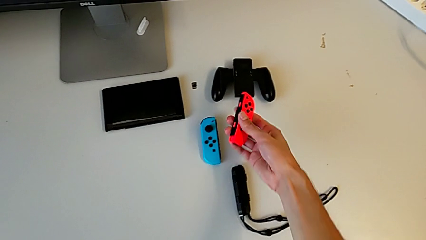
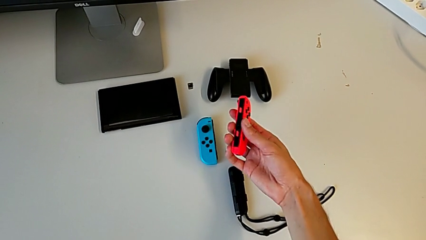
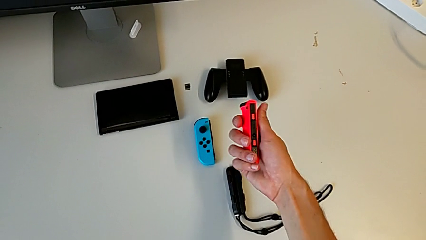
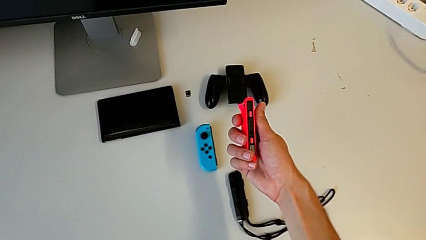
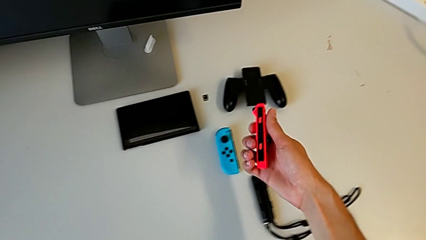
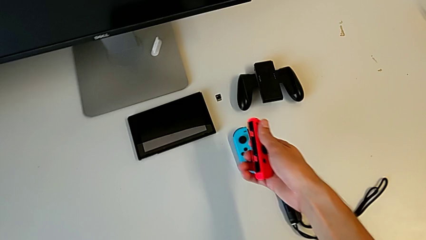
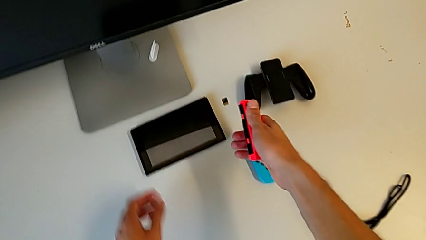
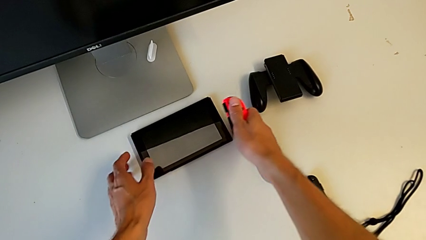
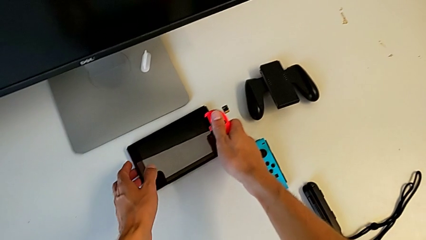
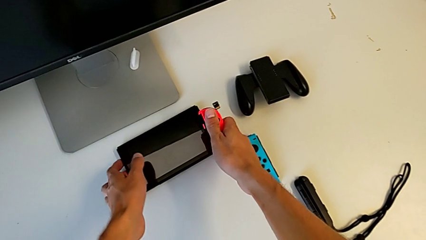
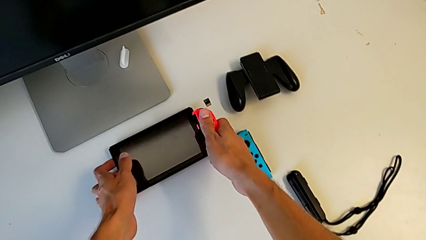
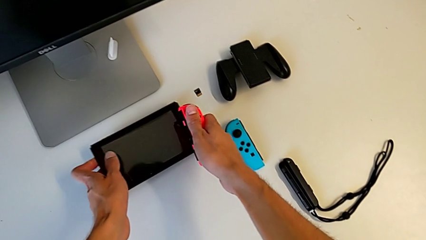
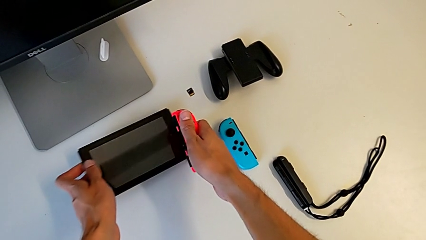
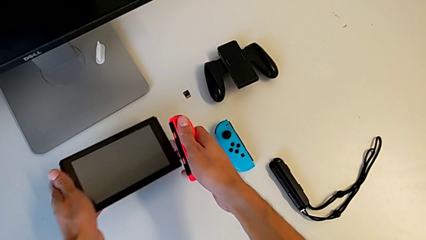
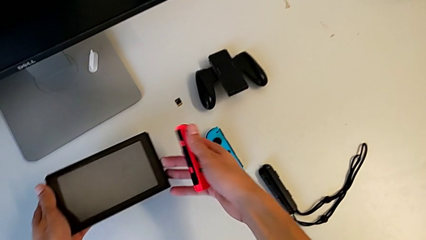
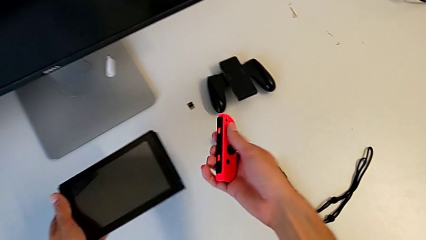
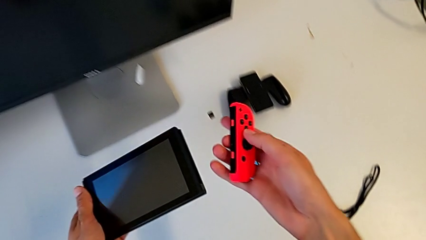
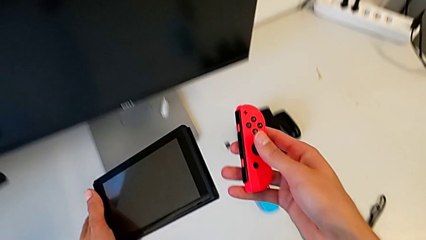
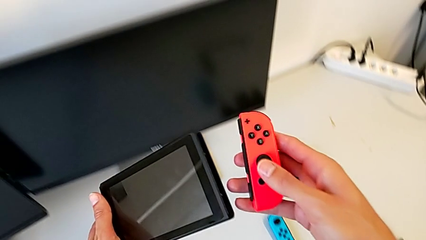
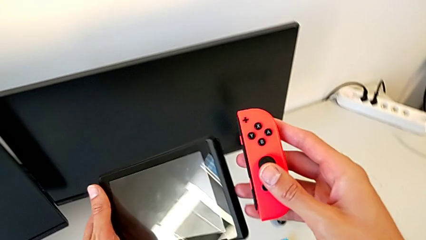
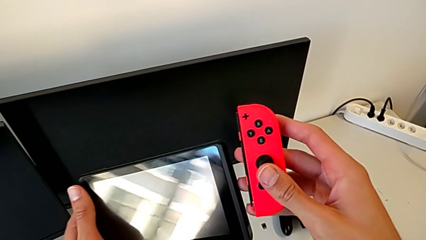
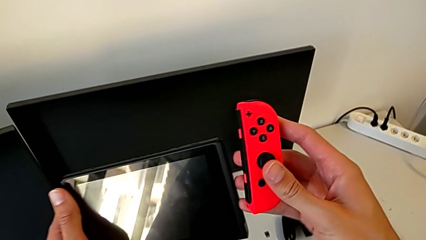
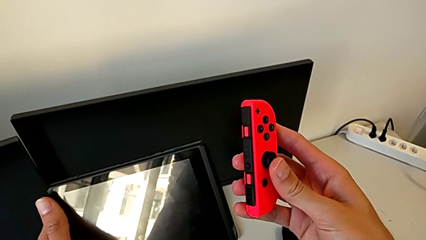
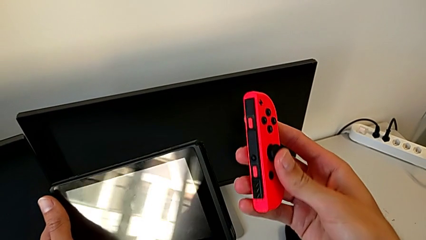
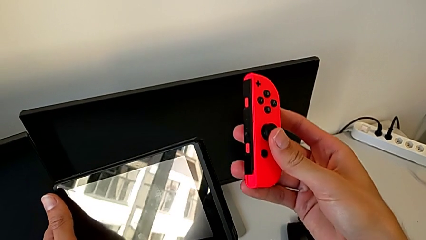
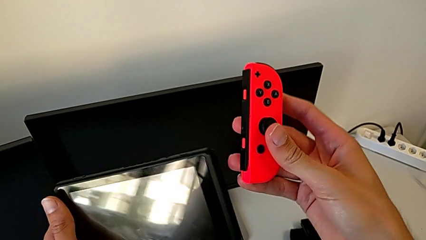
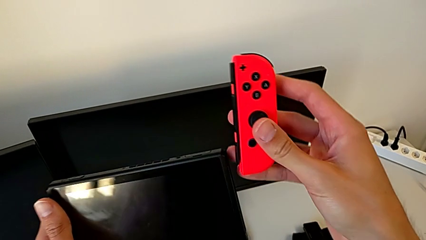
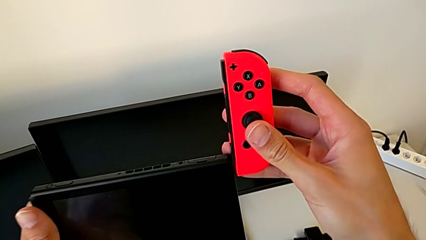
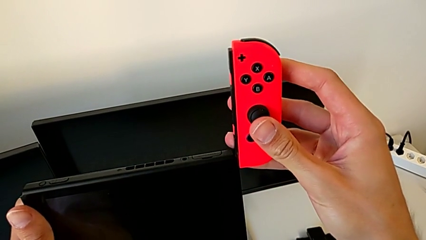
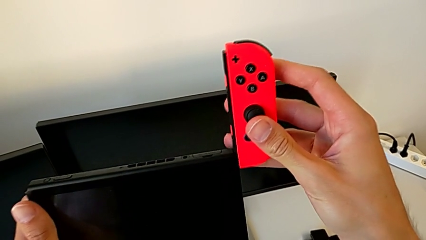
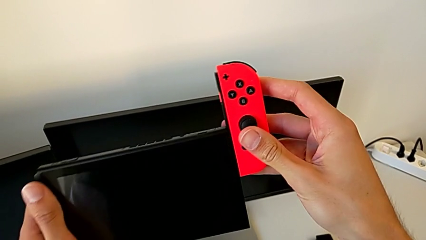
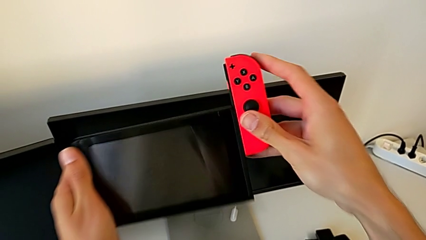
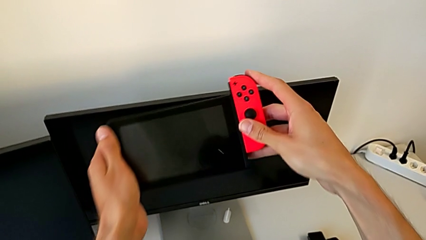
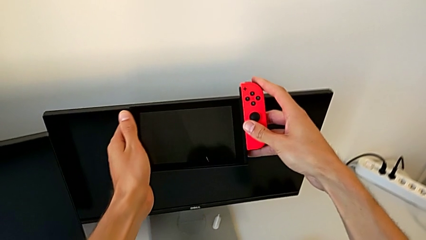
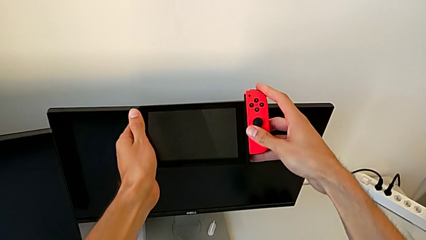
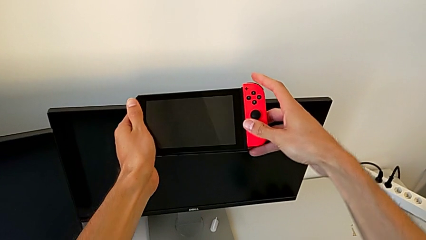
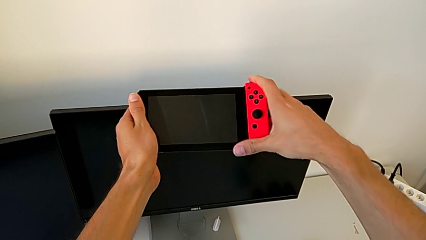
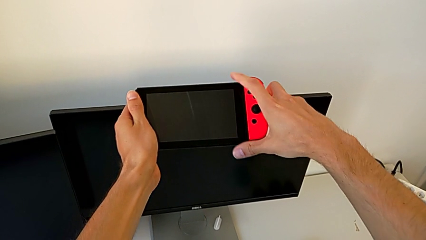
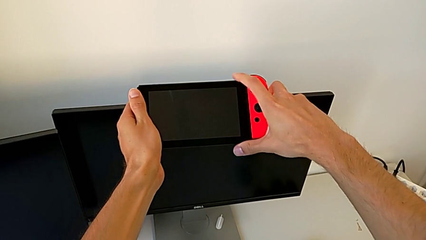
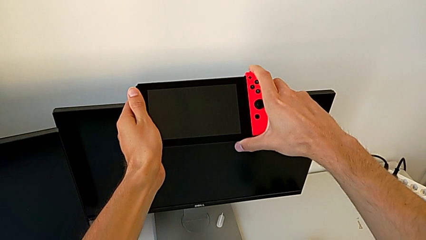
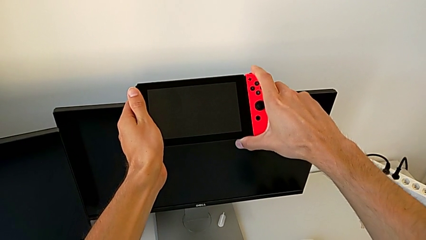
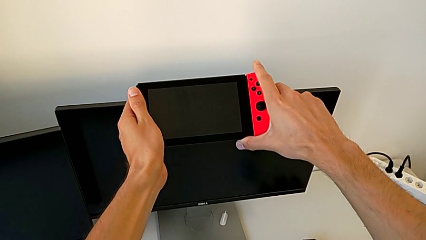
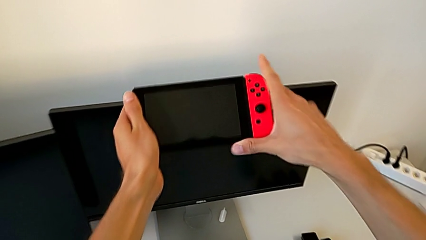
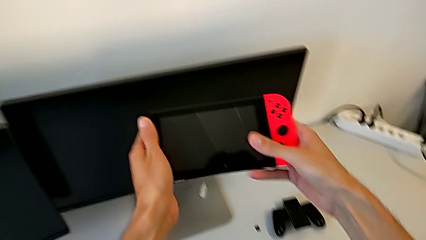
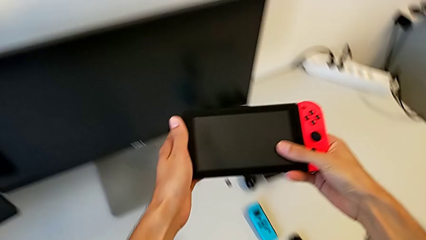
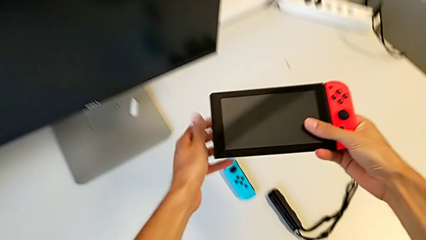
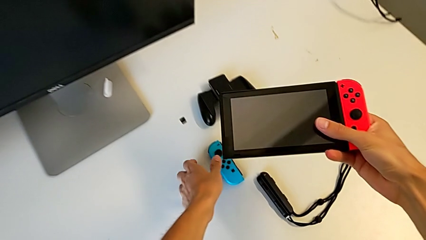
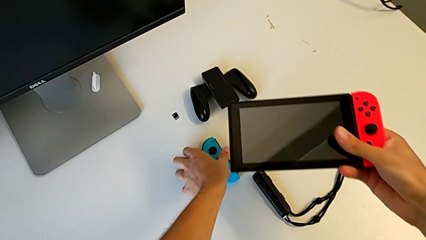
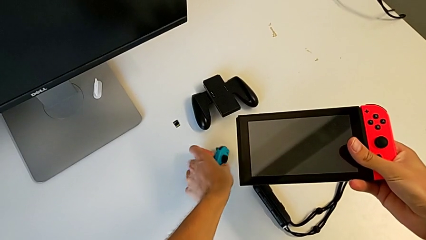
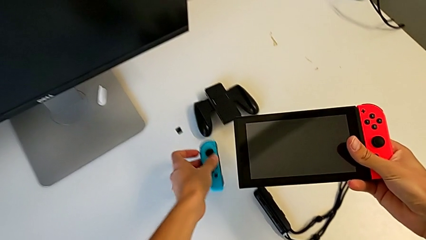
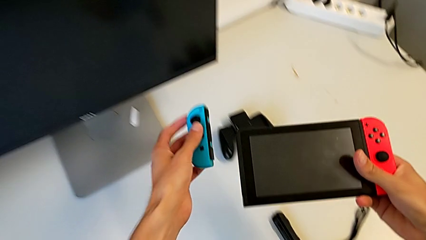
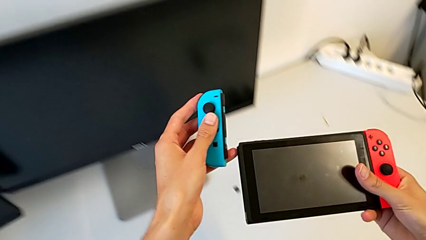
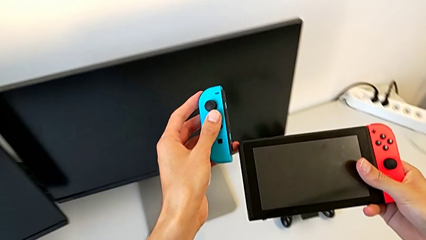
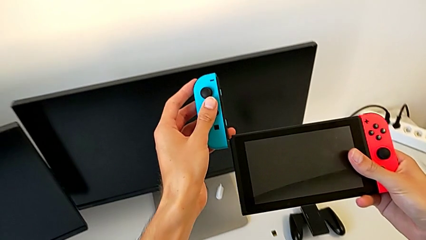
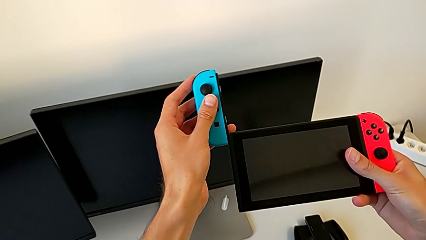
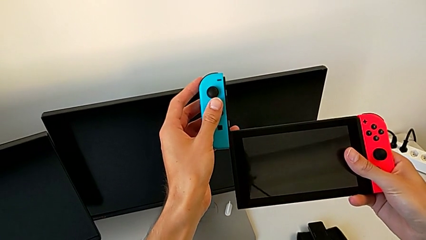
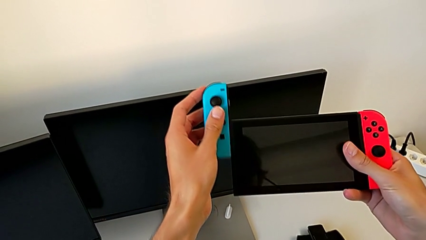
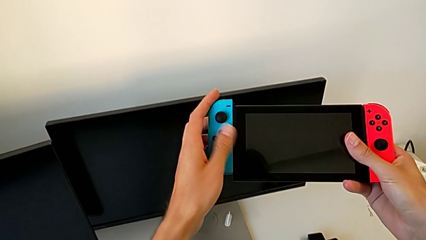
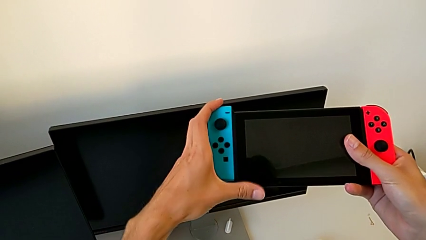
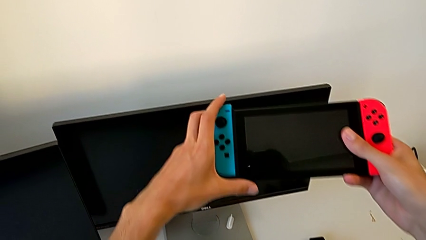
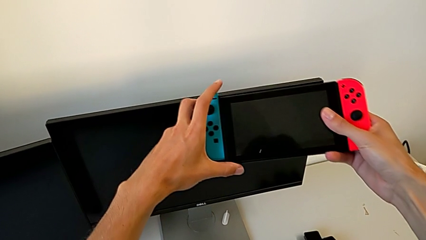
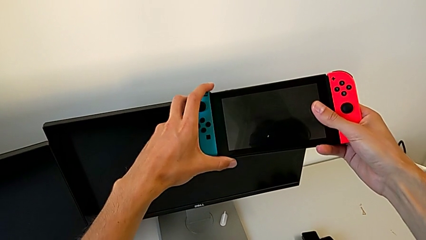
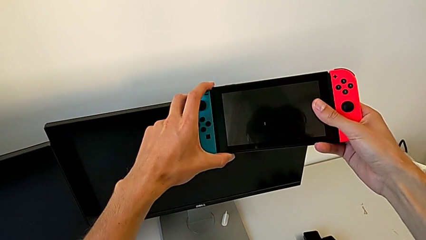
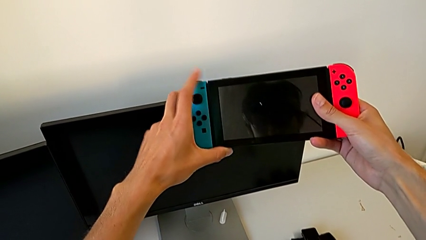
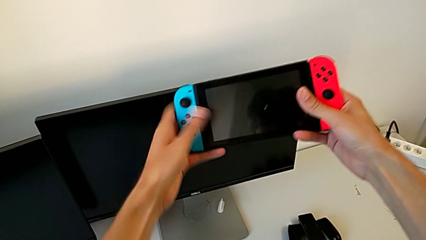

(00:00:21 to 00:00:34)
The camera wearer places the Joy-Con on the Nintendo Switch. They grab the red Joy-Con controller, grab the black Nintendo Switch, assemble the red Joy-Con controller, grab the blue Joy-Con controller and assemble it.

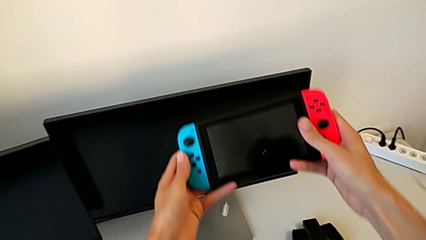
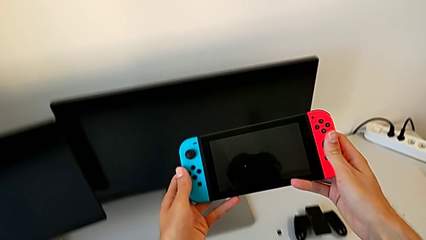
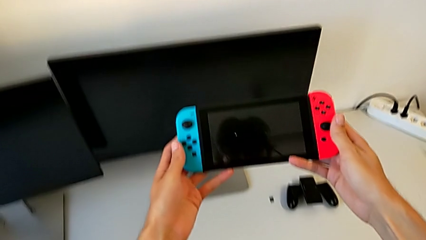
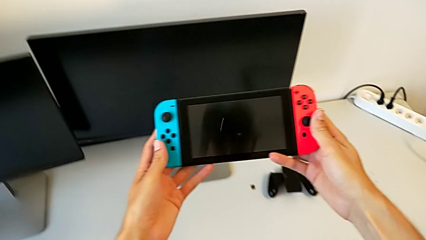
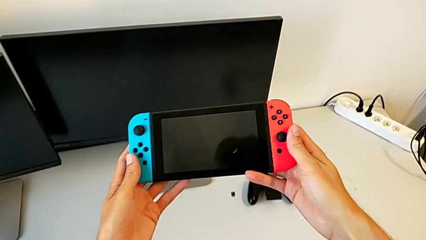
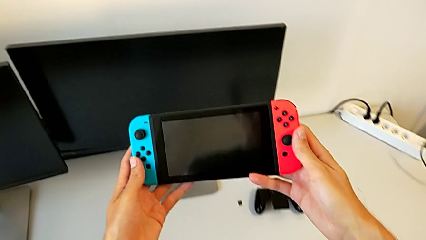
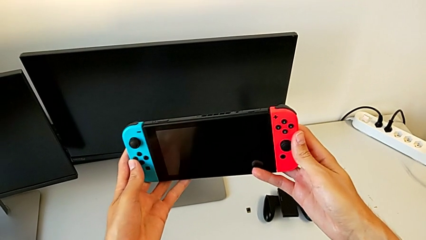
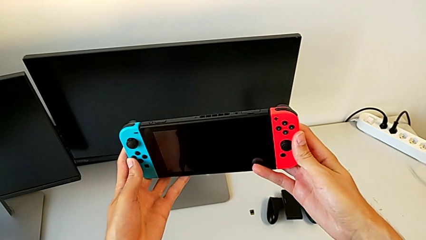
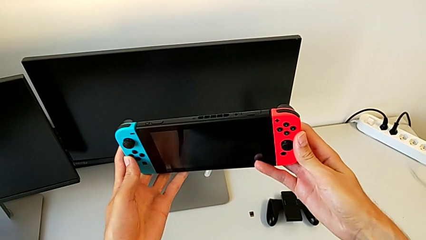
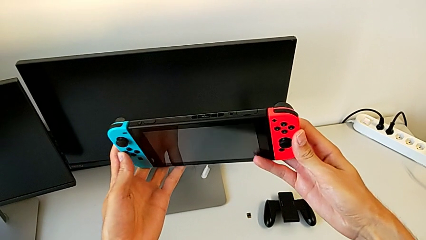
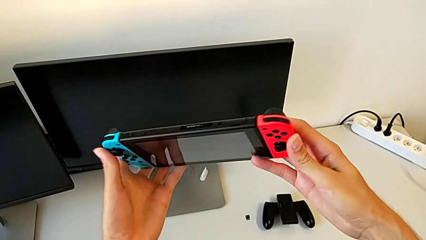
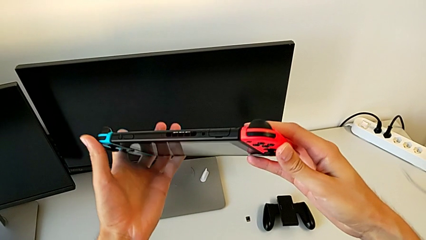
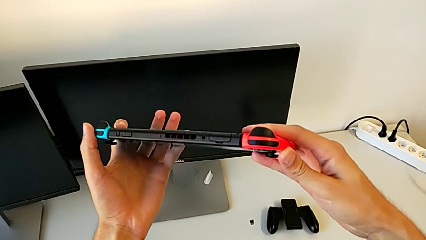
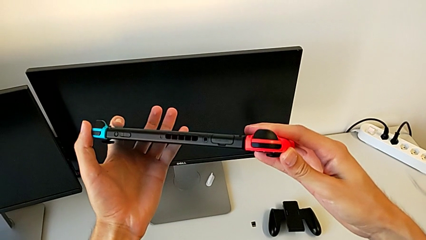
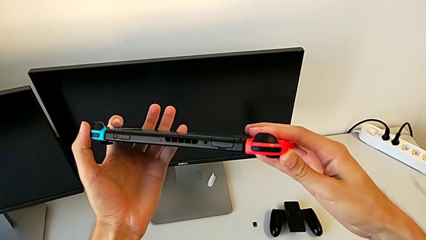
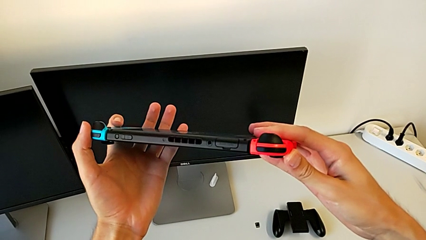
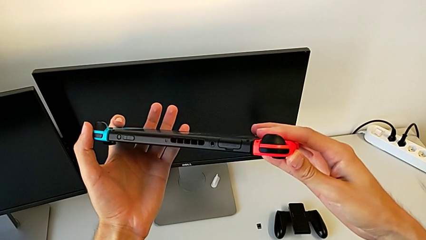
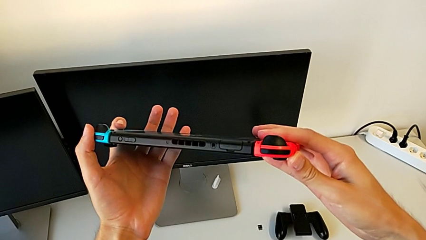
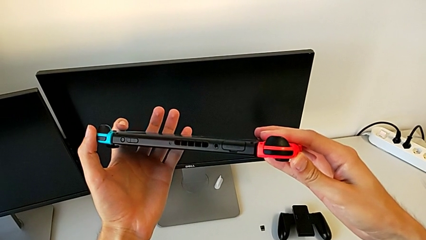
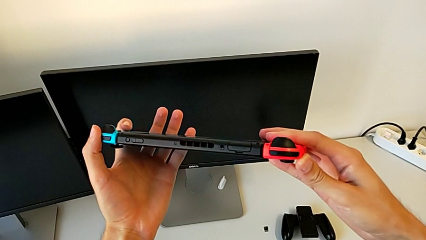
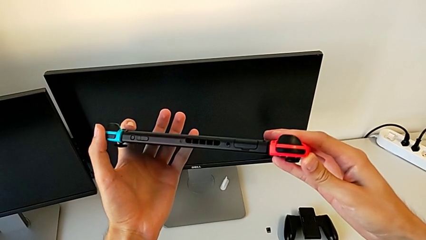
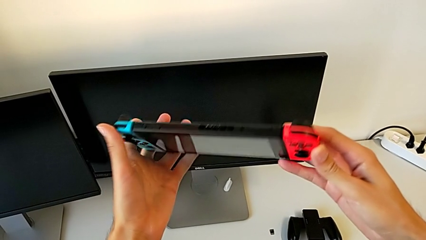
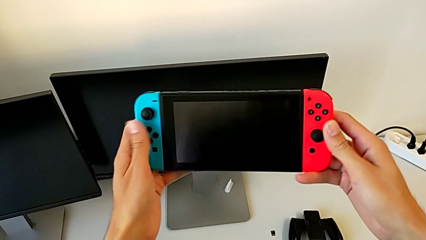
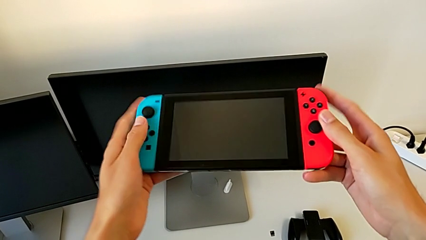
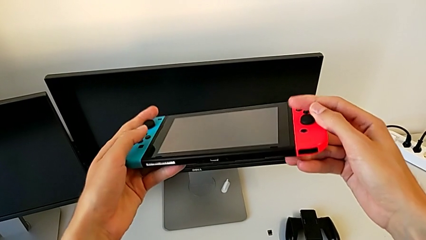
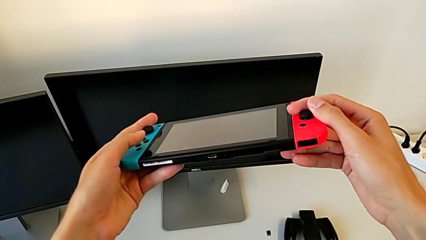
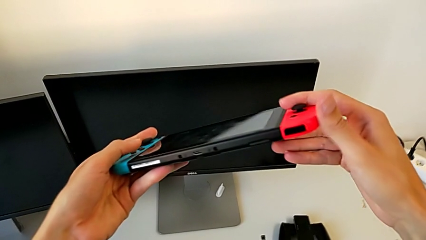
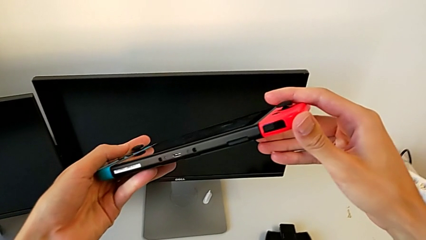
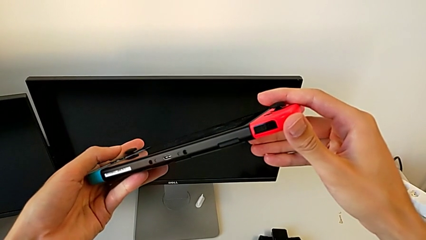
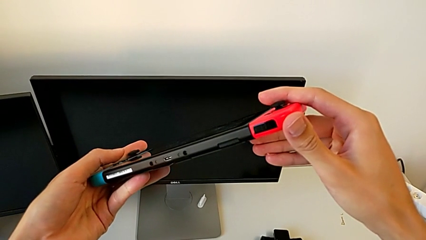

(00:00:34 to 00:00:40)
The camera wearer is flipping the Nintendo Switch. They hold the Nintendo Switch and inspect it twice.
